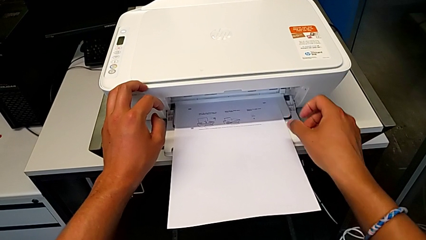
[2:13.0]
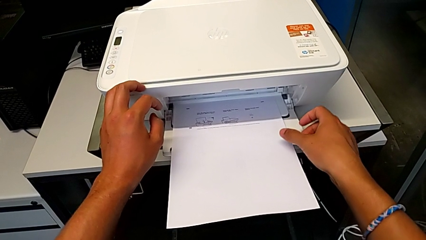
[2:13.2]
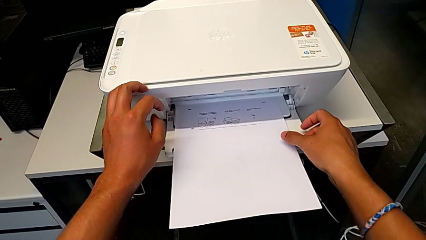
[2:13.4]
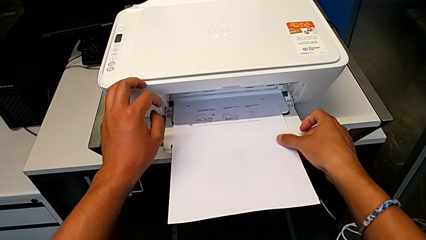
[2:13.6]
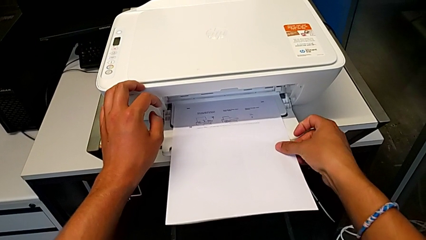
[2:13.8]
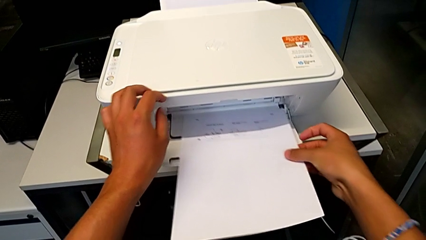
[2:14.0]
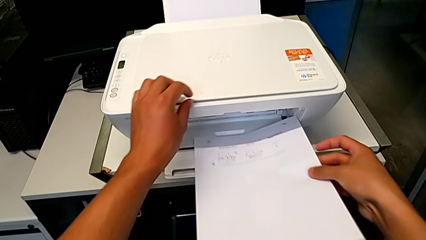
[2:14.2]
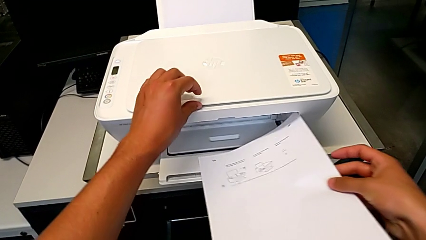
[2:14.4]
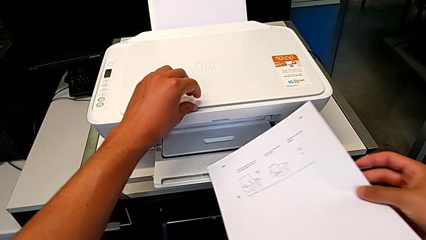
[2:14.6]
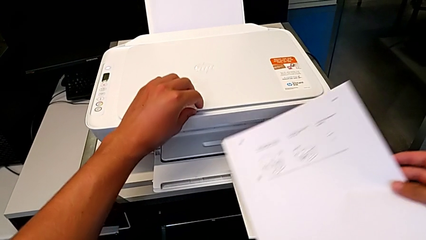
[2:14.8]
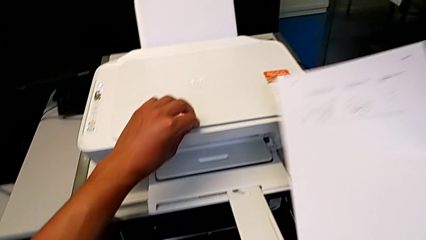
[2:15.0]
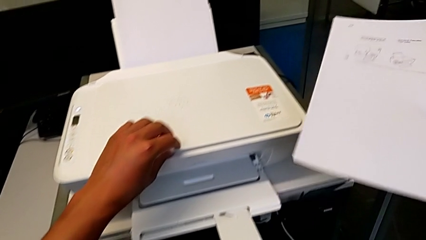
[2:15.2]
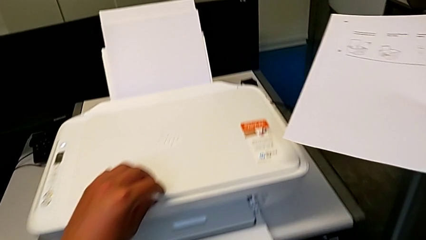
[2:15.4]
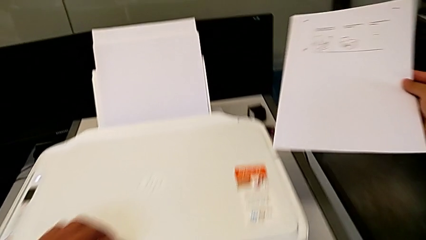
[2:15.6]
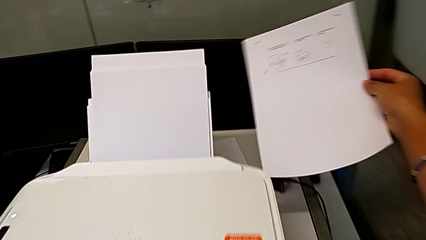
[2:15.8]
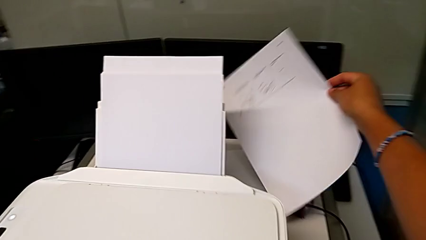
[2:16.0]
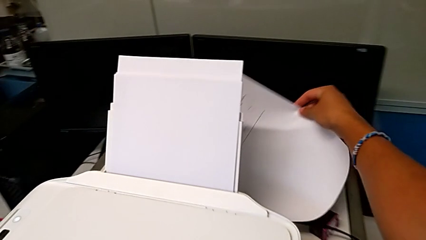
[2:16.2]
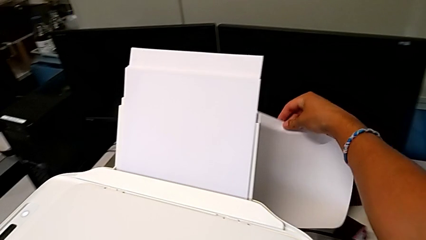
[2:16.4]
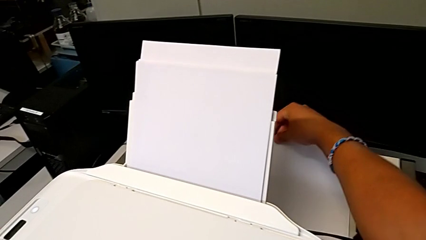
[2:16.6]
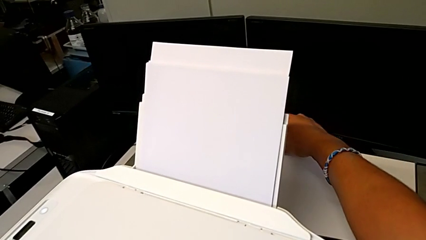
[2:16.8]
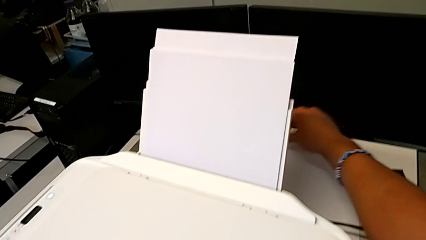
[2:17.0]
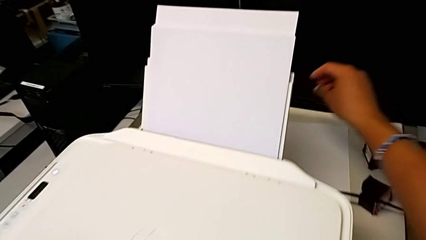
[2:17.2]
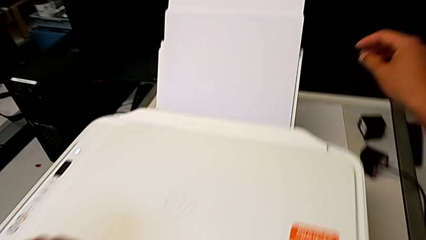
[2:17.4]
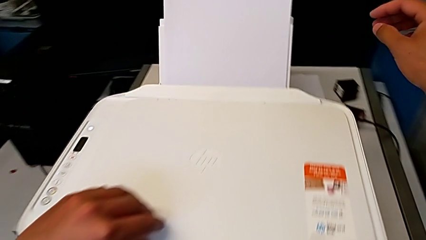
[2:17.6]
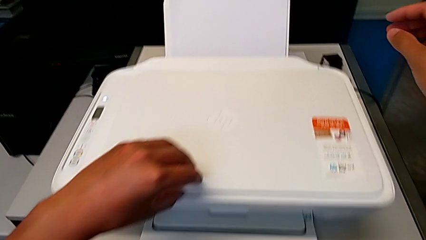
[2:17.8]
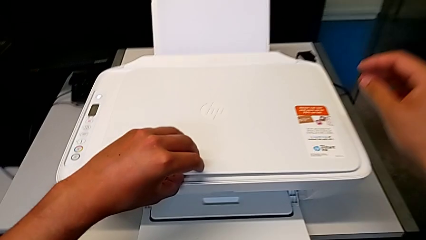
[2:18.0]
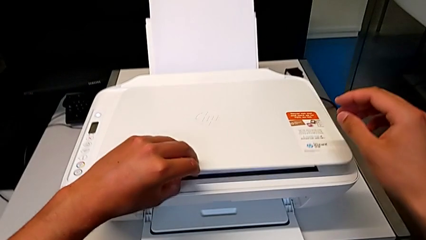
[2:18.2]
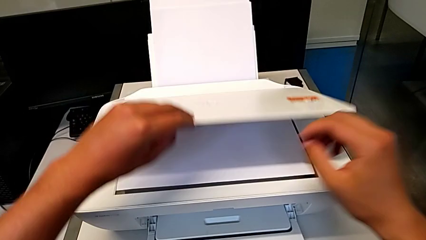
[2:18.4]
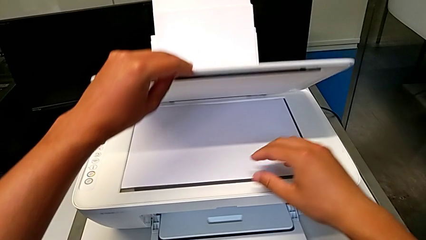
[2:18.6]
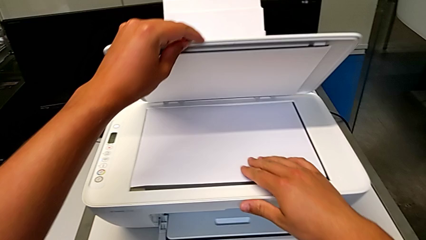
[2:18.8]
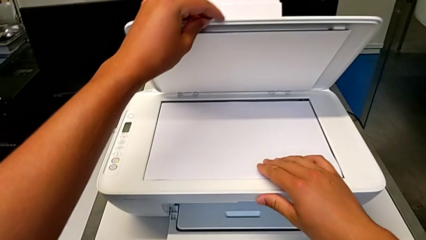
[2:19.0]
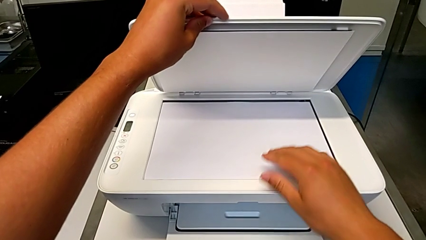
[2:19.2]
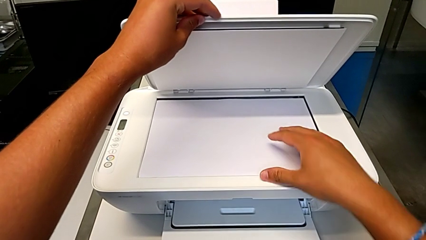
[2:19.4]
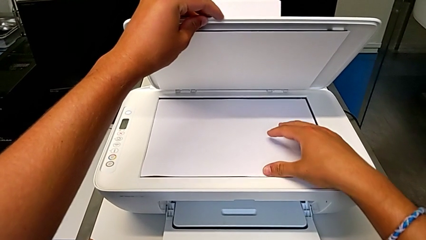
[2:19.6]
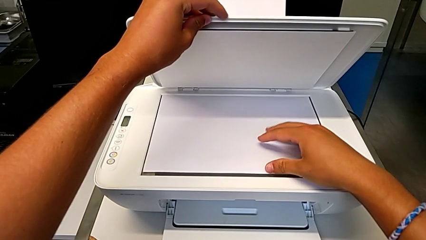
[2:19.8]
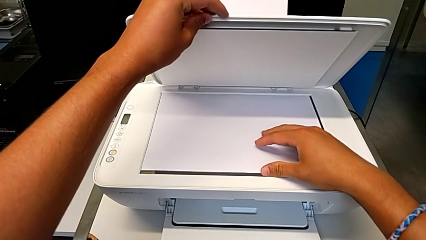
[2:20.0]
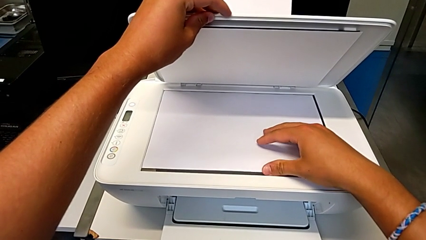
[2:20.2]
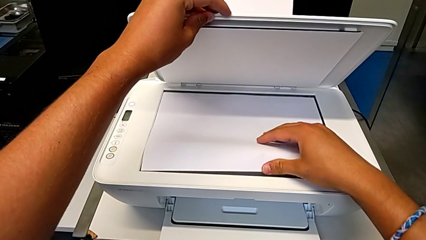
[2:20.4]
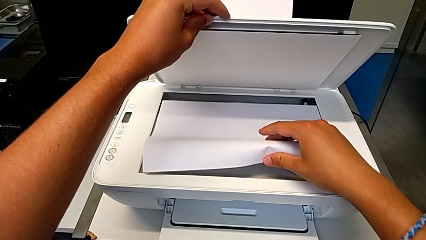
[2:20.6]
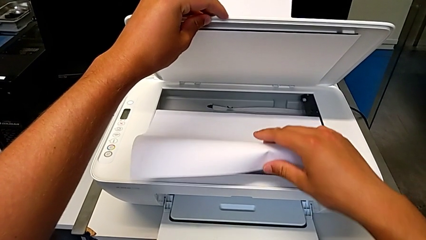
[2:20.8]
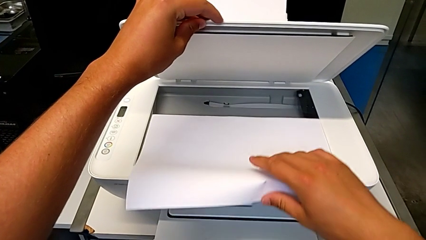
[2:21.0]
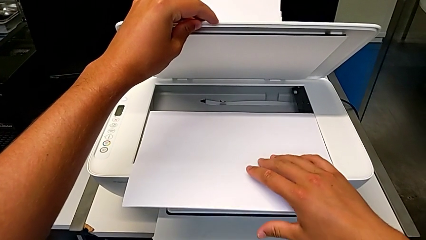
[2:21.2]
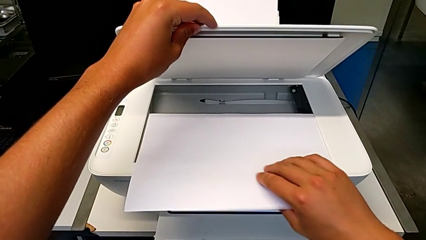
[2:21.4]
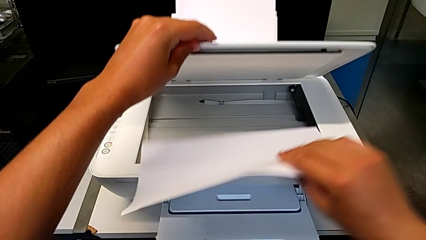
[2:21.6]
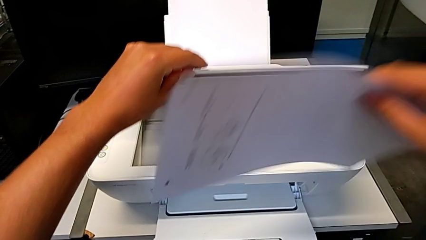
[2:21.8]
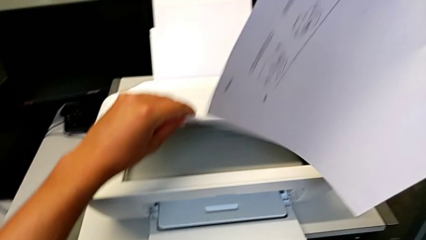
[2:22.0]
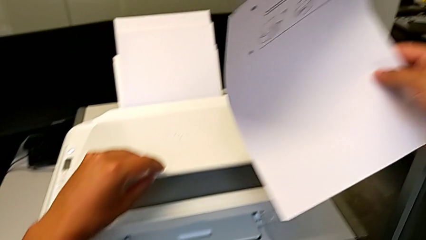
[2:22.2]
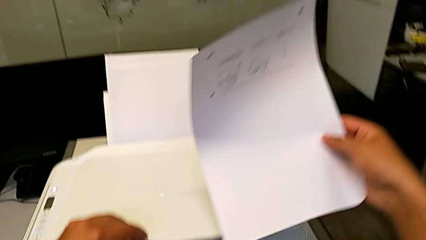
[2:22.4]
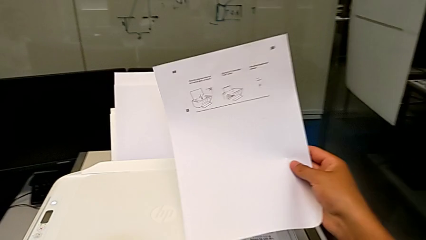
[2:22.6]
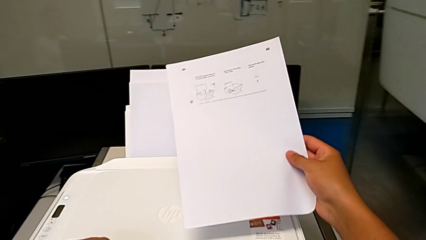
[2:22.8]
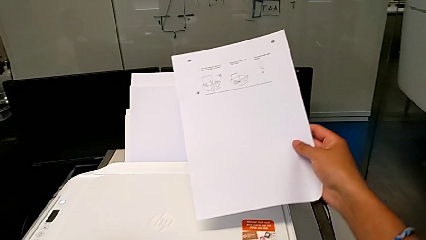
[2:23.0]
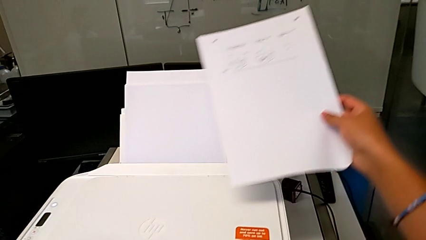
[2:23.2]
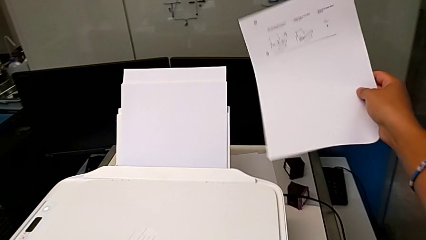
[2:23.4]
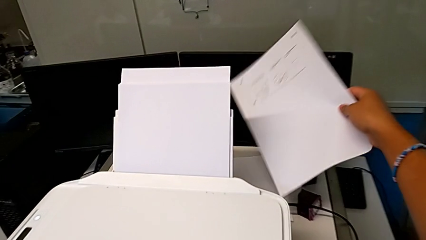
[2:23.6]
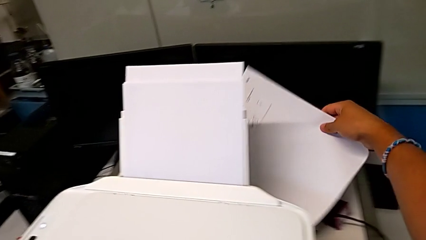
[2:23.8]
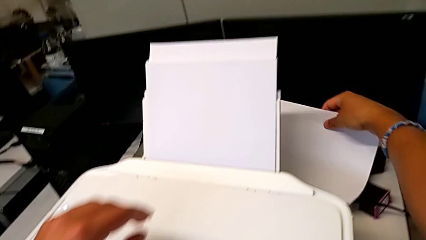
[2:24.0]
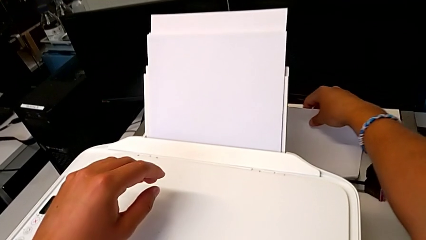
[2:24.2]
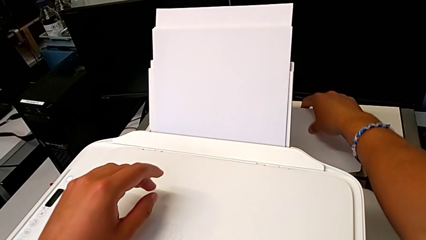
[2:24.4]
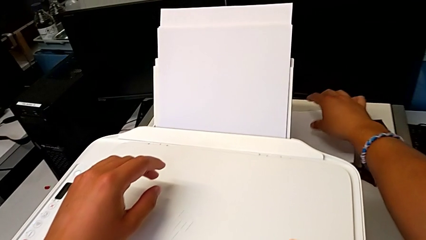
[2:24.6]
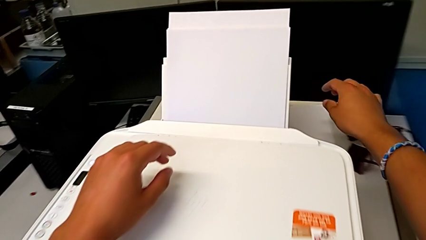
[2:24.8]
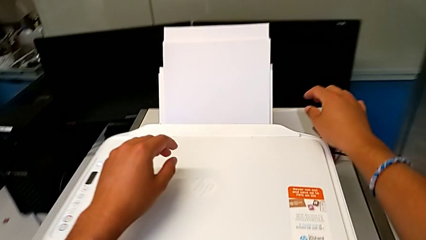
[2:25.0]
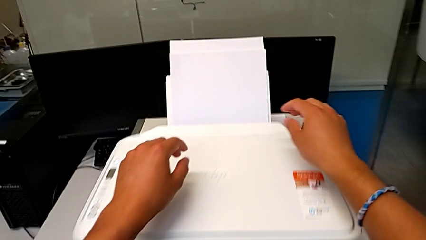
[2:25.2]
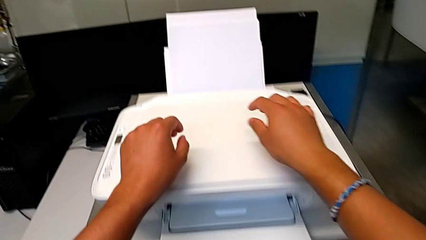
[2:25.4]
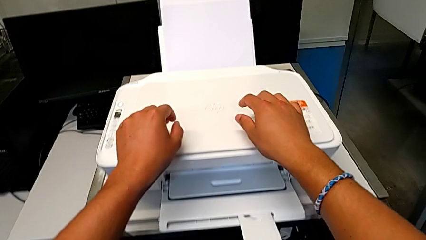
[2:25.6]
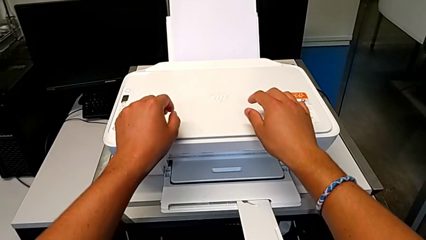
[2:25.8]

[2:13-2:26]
The camera wearer removes the paper from the printer. They grab the copy, lift it and place it. They open the copy gate. They grab the black and white paper stack, lift it and place it.

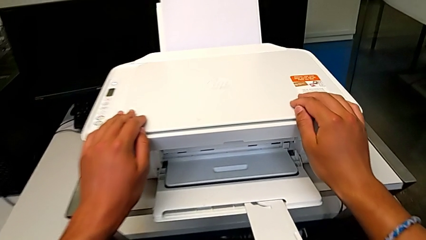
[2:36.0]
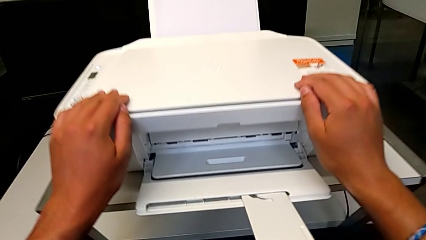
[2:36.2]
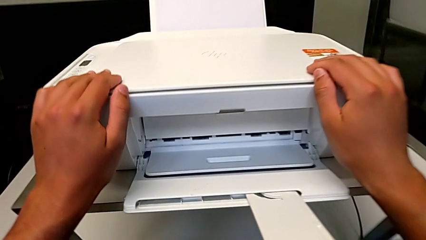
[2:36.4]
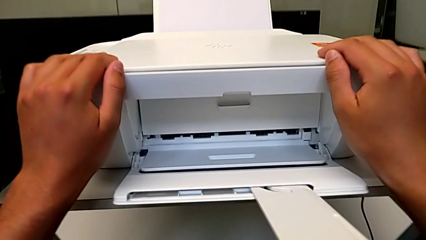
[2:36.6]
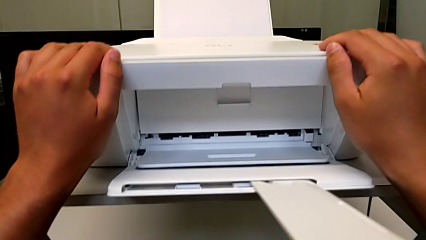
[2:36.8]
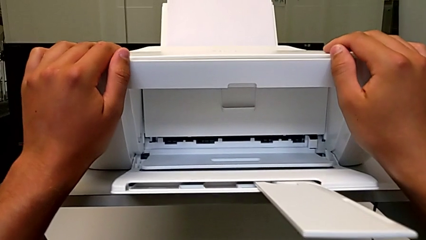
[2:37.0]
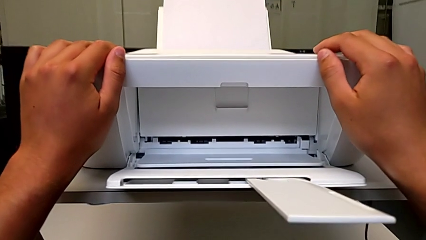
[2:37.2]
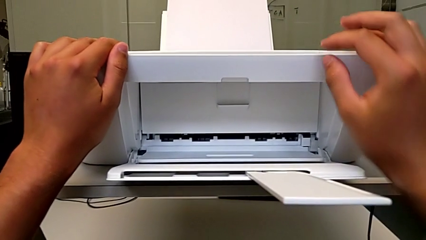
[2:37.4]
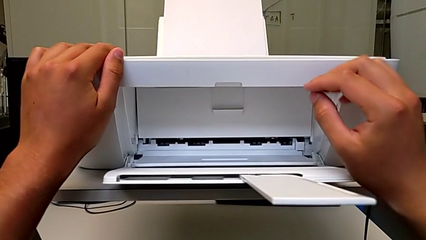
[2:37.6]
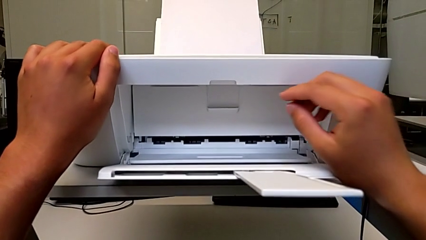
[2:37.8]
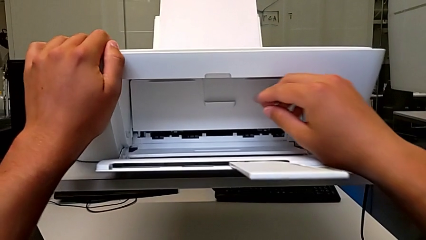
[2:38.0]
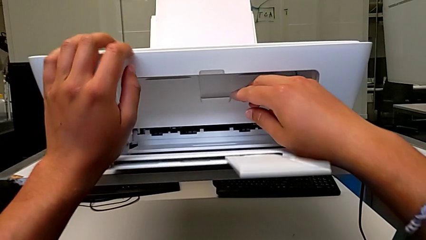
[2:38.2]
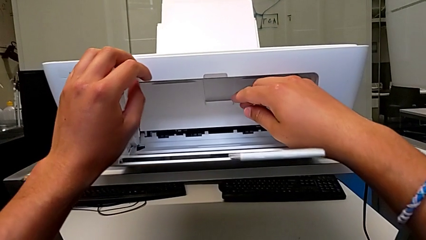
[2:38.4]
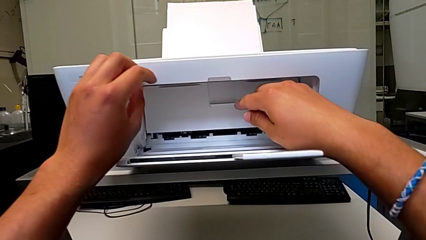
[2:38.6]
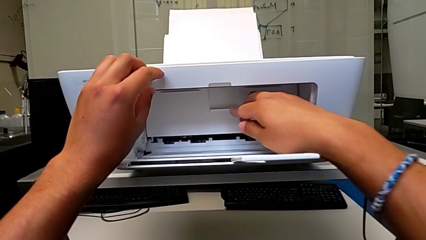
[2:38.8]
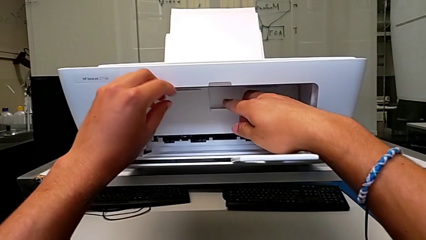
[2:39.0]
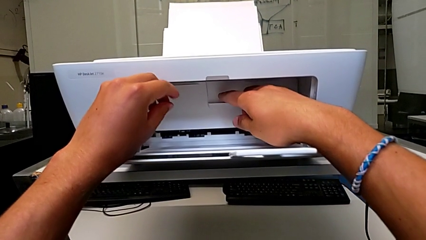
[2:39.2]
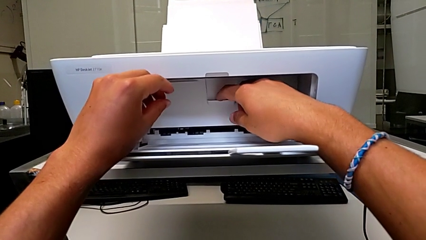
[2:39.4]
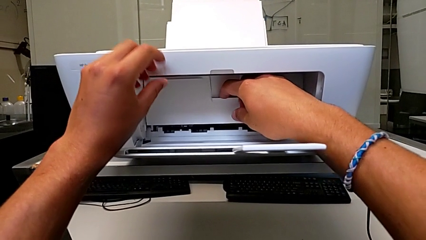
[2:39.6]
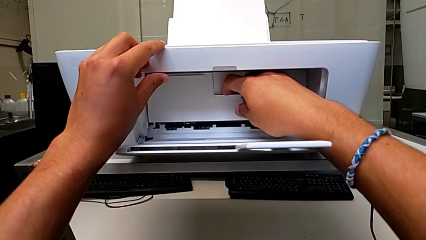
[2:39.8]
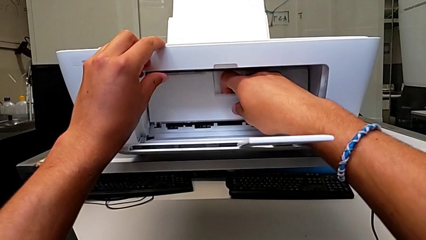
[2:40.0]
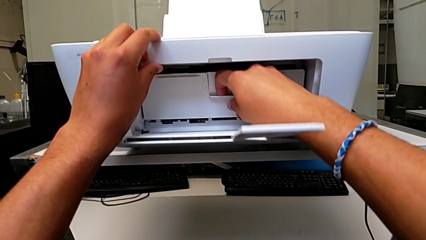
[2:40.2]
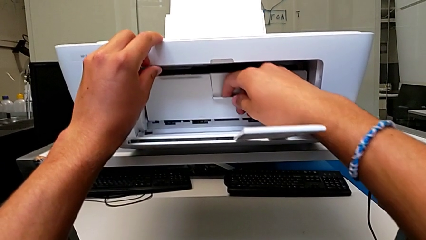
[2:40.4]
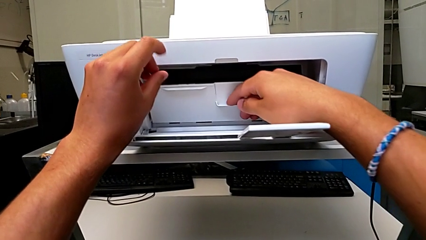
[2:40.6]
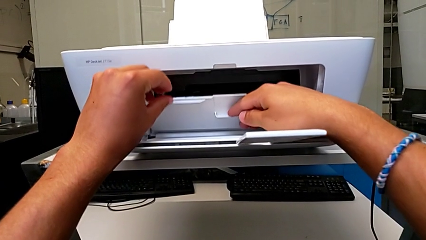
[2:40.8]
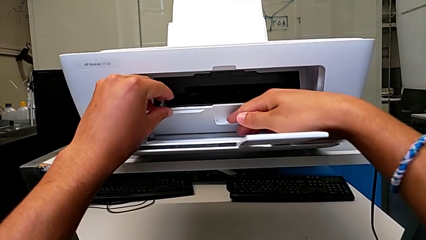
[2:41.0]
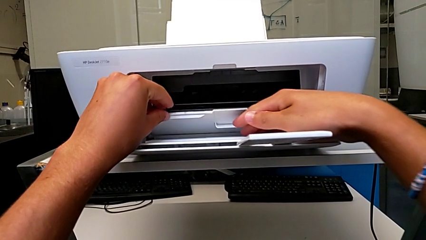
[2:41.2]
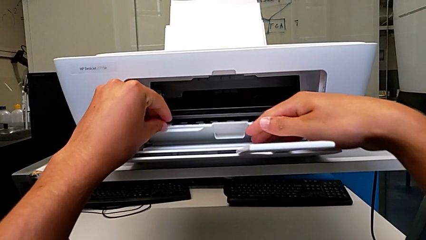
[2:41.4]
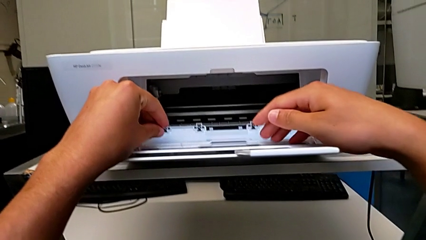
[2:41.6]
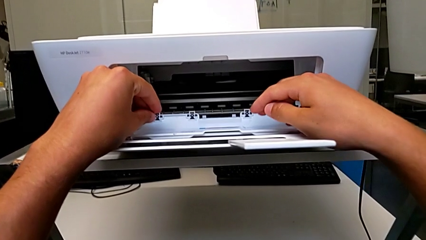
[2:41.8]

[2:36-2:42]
The camera wearer is exchanging an ink cartridge of a certain color. They inspect the cartridge gate and open it.
